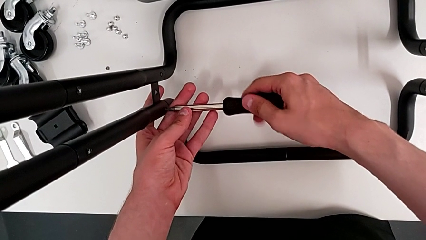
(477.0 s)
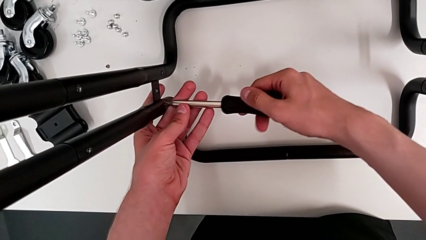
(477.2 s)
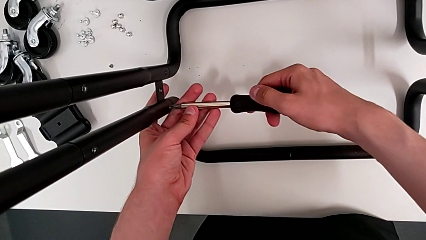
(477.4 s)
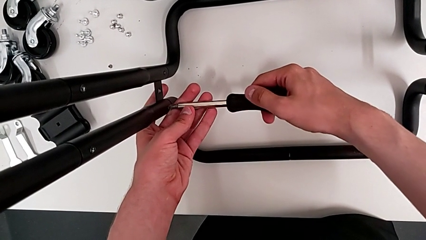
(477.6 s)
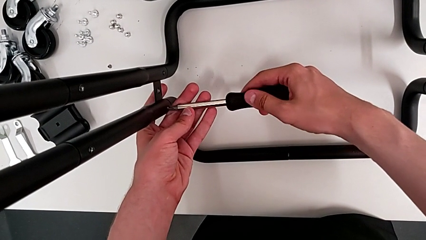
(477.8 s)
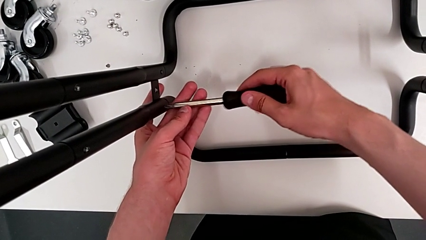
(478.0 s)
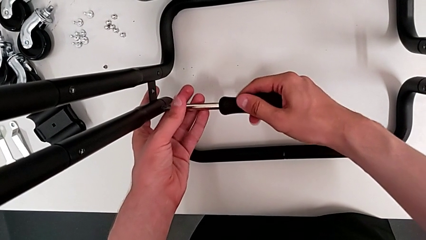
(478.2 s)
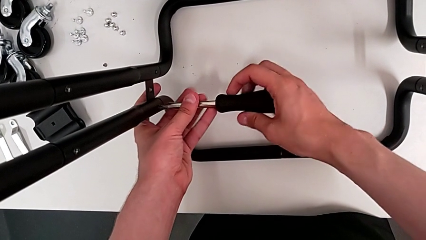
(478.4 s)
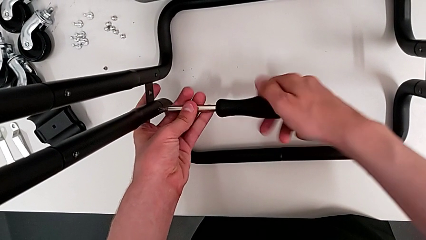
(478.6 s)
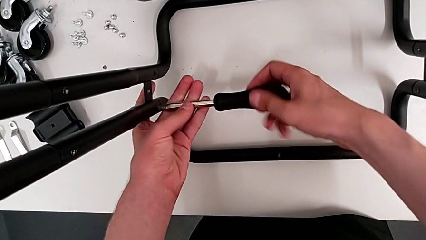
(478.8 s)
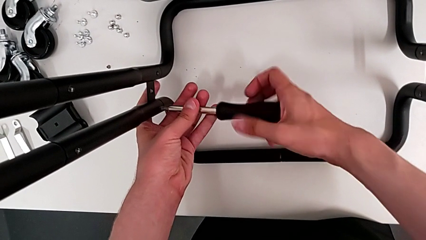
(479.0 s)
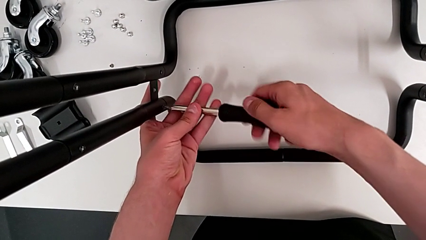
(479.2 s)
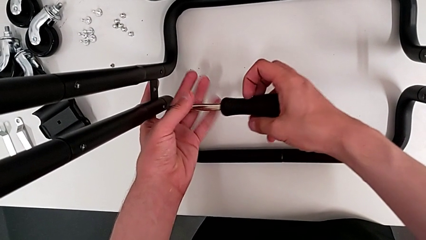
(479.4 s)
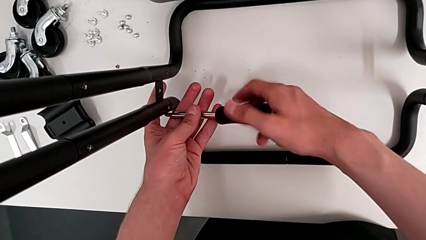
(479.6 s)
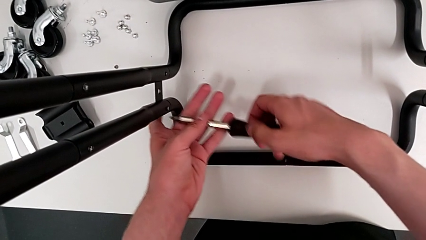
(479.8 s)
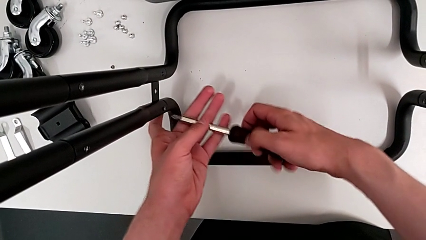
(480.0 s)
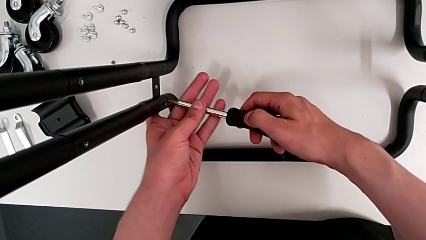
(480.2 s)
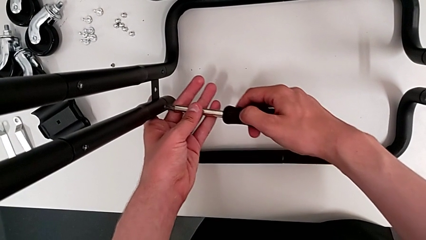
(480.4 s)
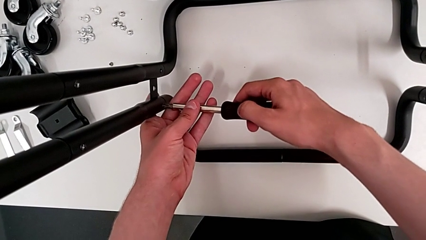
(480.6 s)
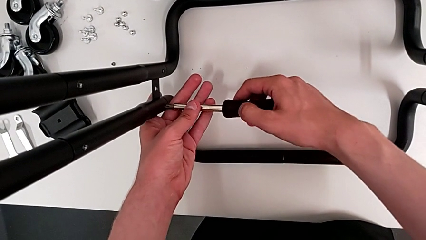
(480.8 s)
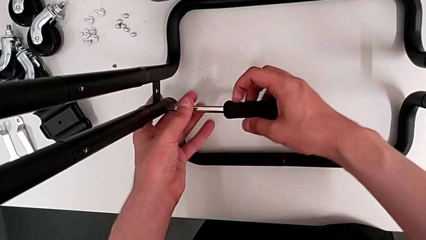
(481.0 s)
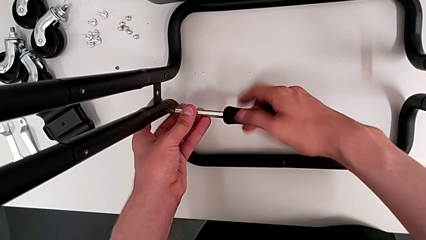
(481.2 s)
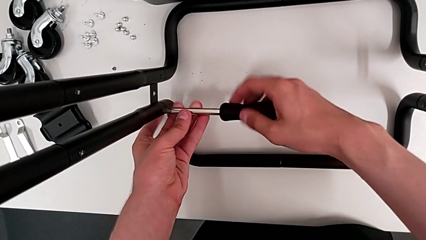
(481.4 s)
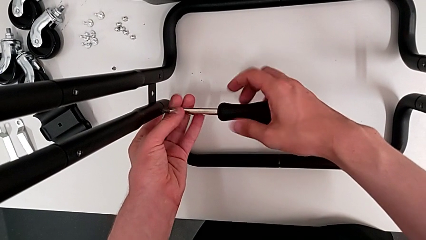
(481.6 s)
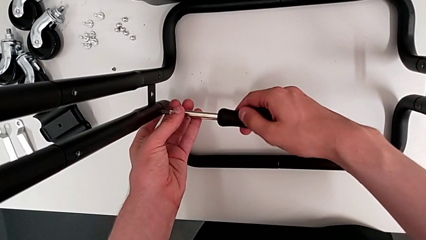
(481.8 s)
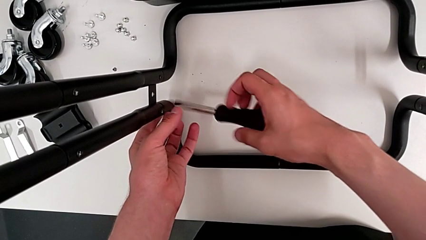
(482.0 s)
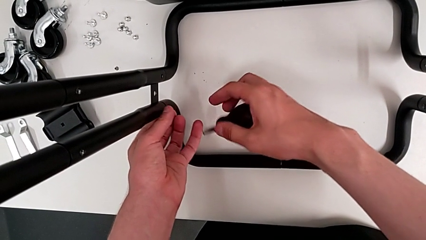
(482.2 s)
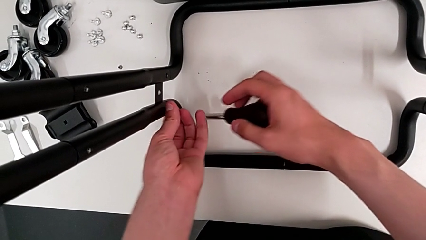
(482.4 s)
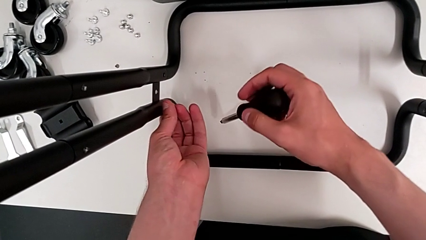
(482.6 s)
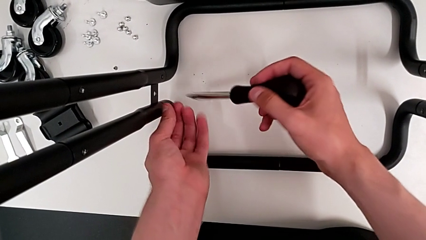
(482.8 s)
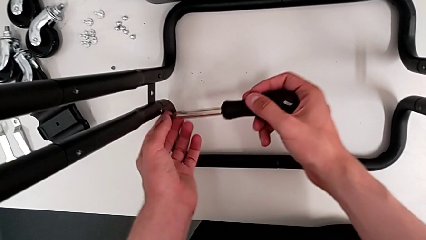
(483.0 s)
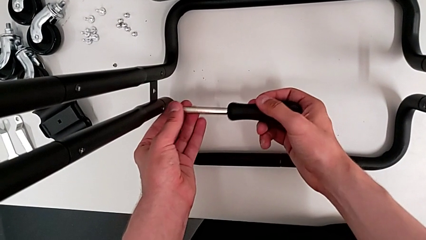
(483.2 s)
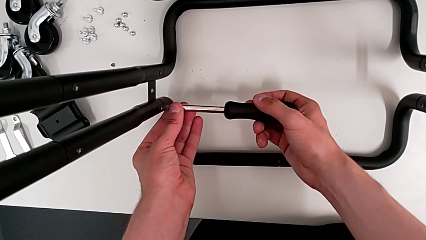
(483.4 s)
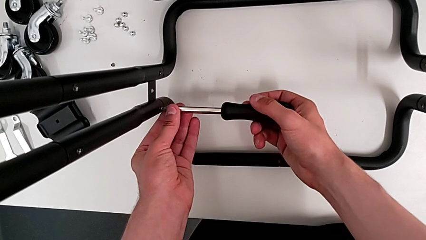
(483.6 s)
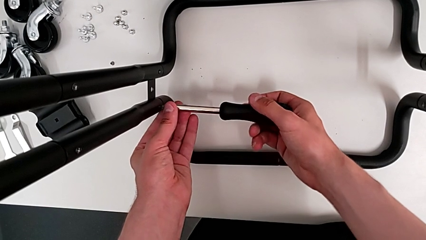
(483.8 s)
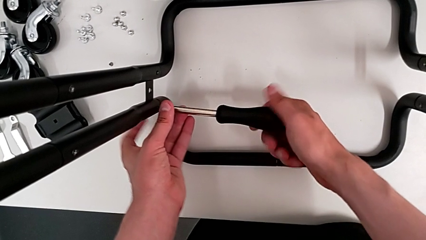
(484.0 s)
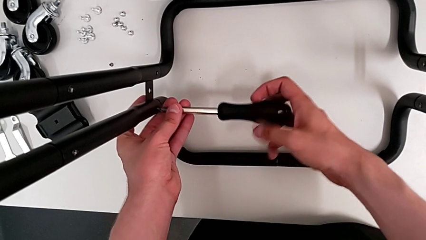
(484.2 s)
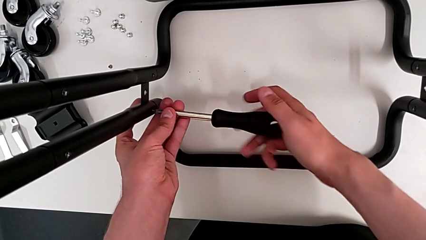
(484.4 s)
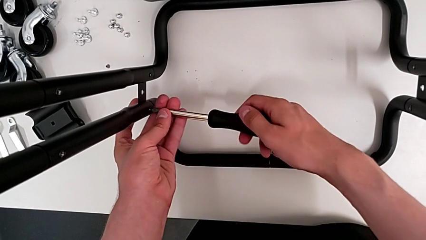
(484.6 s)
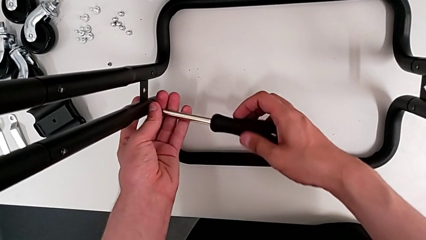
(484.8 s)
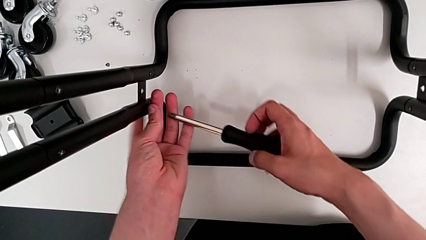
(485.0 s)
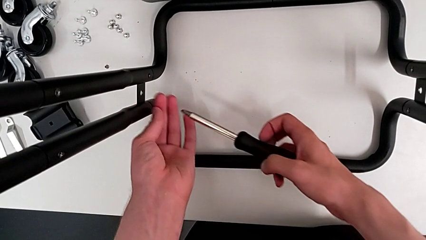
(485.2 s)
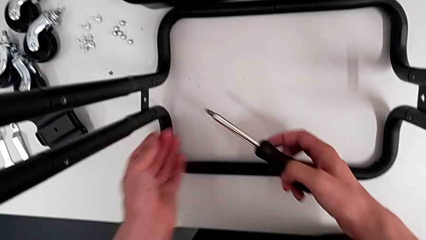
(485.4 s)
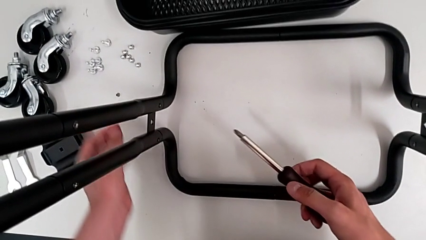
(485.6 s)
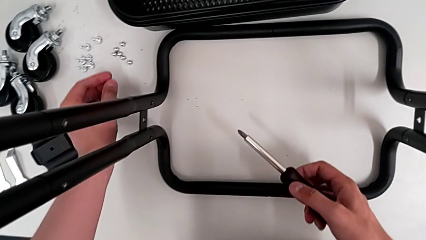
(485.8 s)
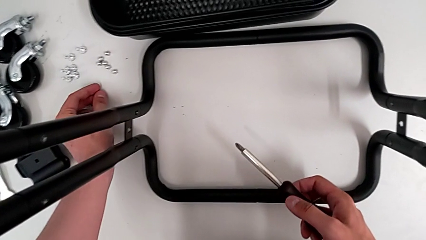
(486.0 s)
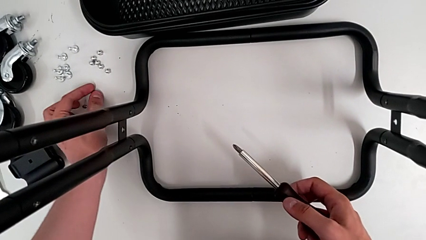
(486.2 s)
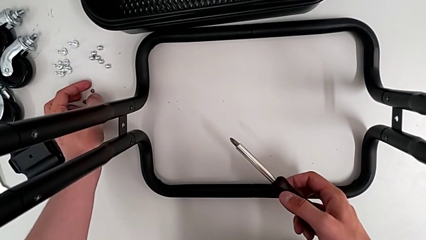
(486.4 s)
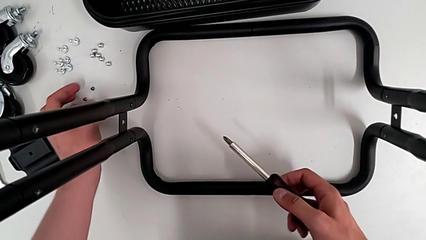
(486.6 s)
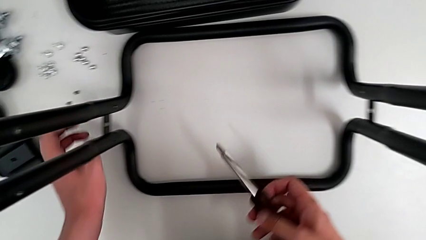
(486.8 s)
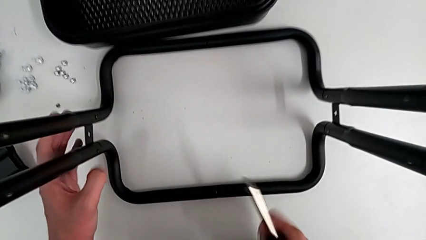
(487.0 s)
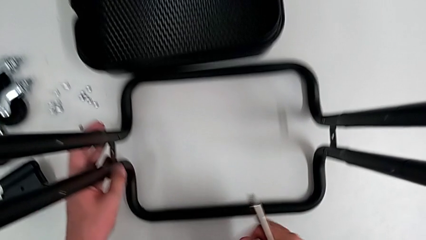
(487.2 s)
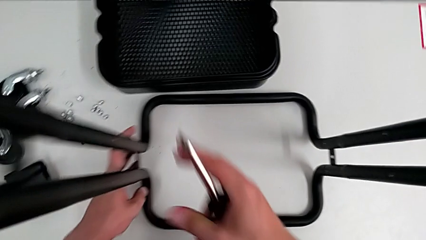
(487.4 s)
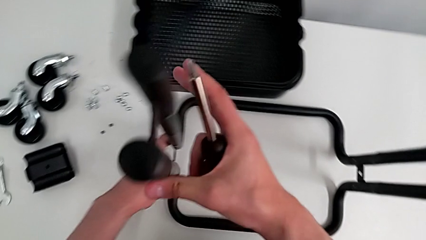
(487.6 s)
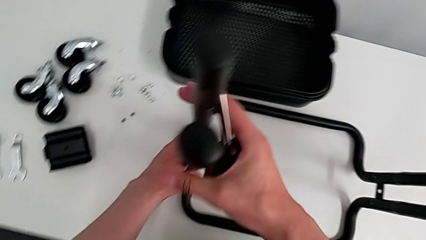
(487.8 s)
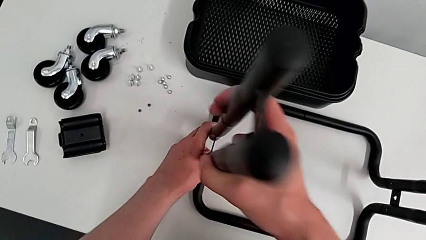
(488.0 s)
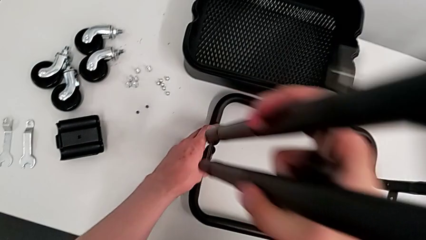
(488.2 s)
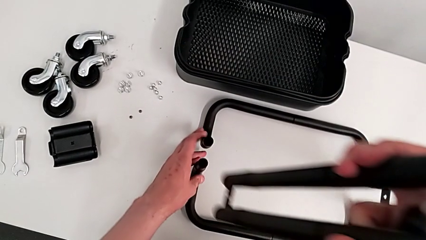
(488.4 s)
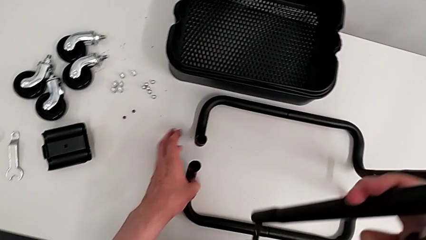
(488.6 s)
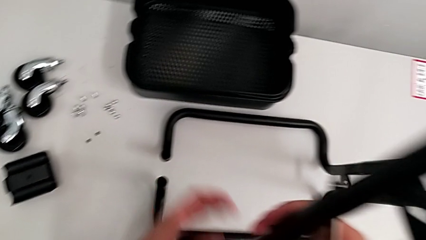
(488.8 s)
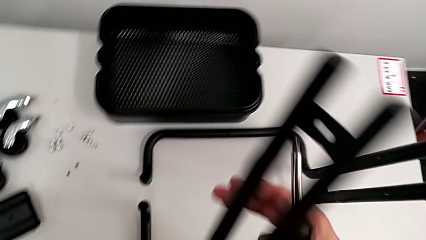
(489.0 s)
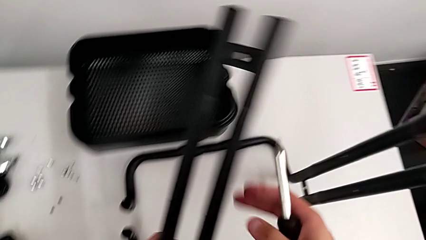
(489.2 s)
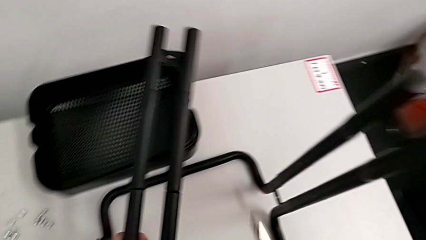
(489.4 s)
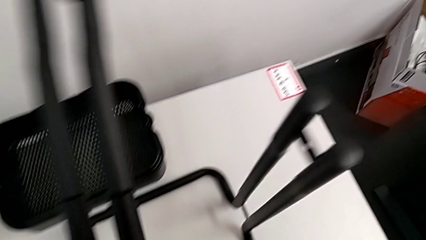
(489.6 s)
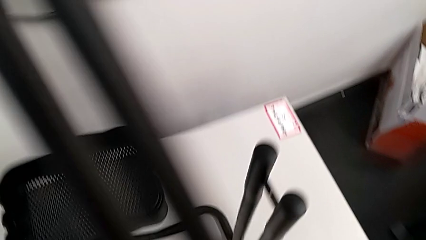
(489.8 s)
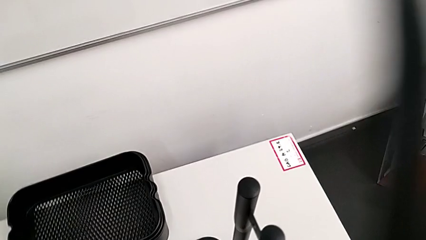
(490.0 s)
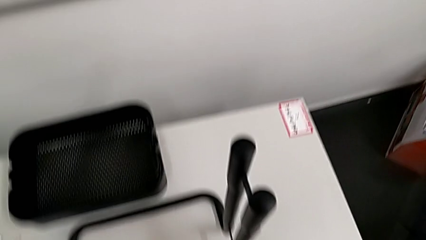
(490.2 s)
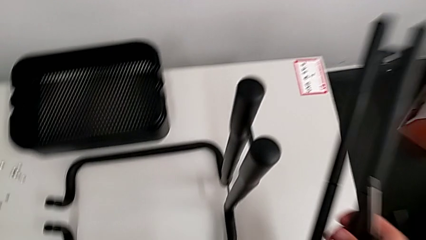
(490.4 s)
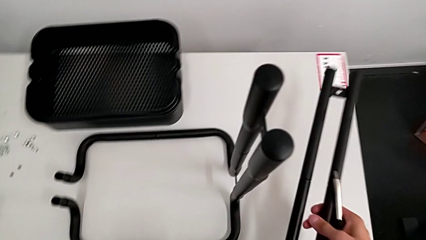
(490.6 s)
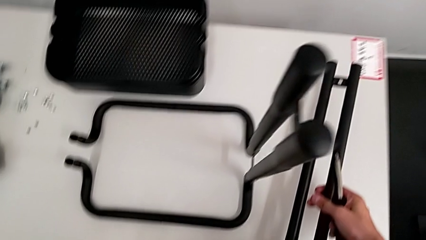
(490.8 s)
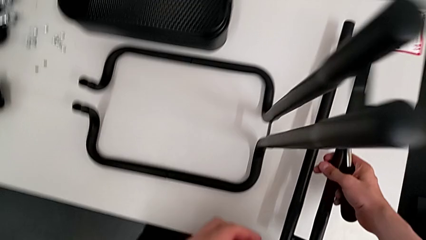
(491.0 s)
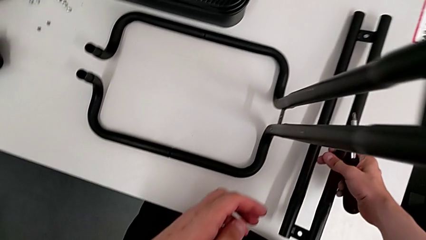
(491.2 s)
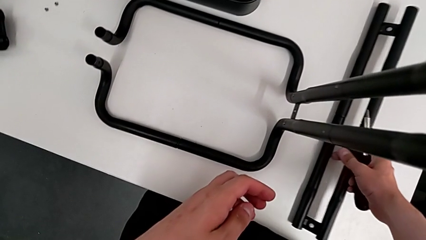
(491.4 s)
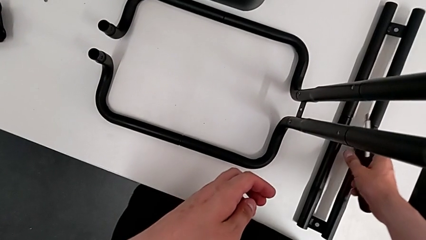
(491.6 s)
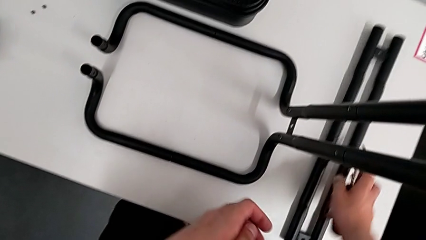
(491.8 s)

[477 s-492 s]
The camera wearer is disassembling the first side bar of the shelf frame. They keep unscrewing the second leg, grab it, drop it, grab the leg and drop the first leg.

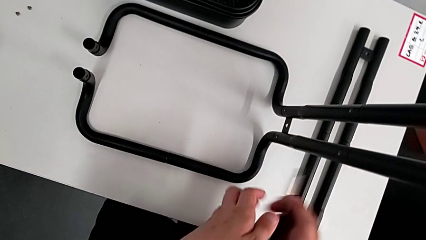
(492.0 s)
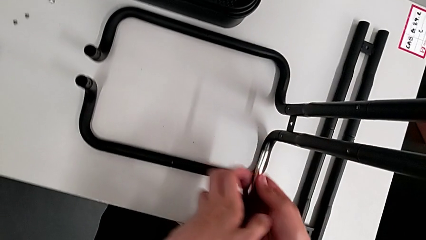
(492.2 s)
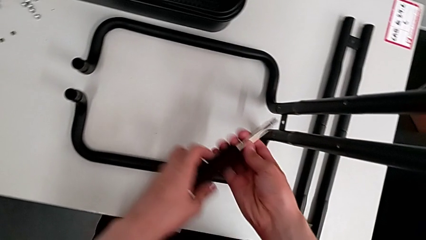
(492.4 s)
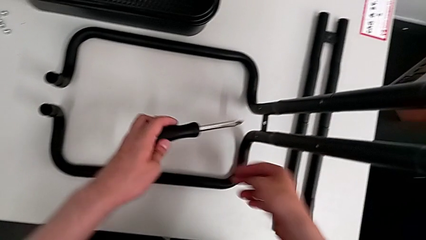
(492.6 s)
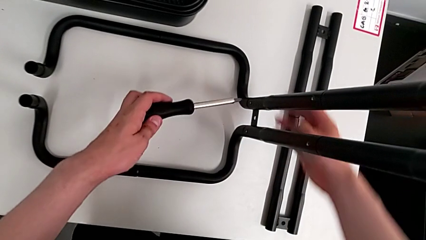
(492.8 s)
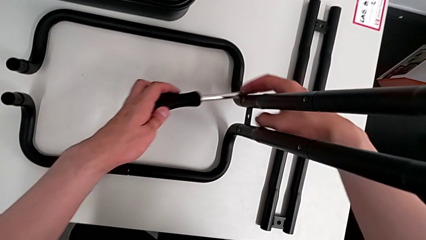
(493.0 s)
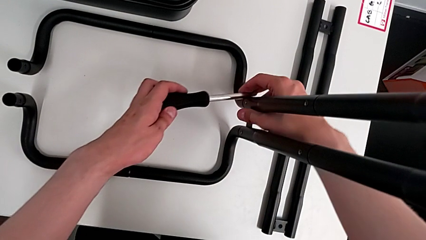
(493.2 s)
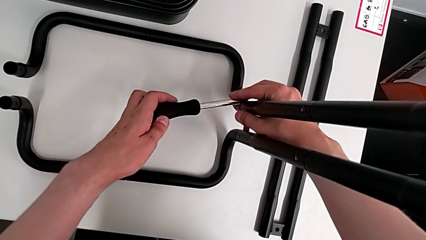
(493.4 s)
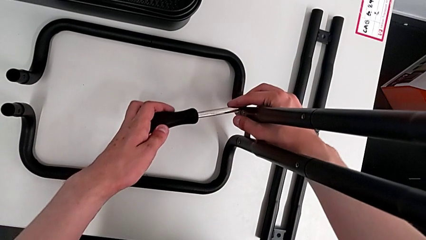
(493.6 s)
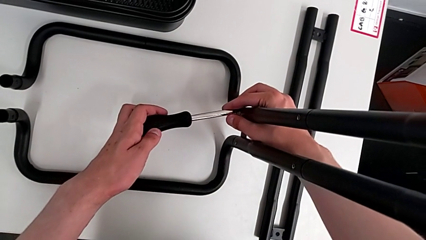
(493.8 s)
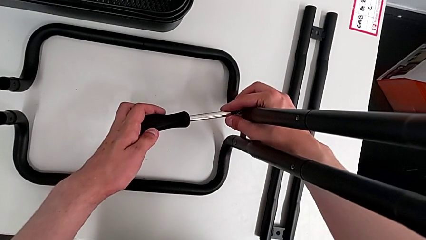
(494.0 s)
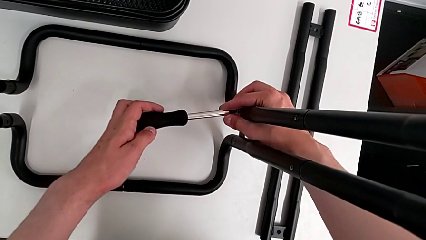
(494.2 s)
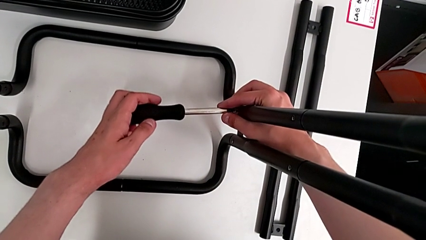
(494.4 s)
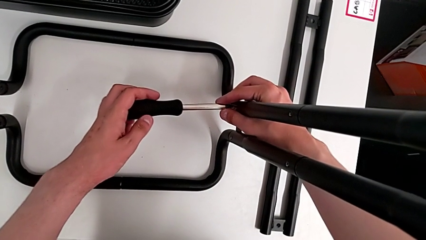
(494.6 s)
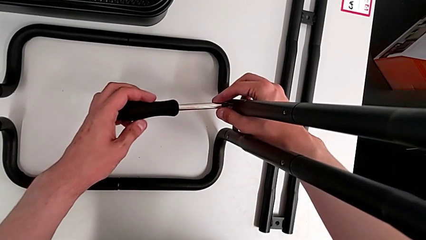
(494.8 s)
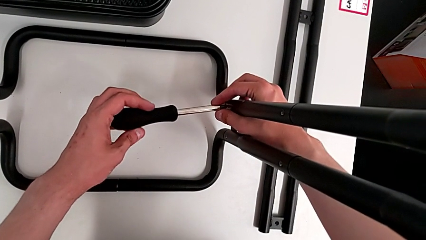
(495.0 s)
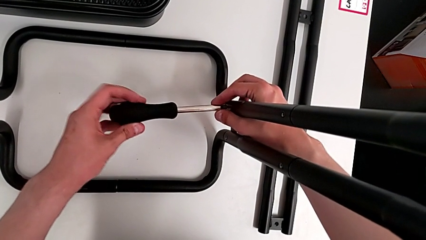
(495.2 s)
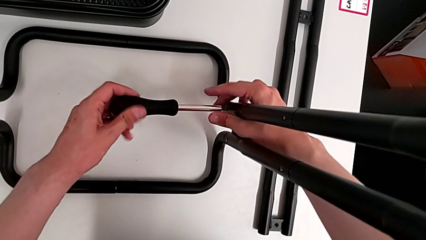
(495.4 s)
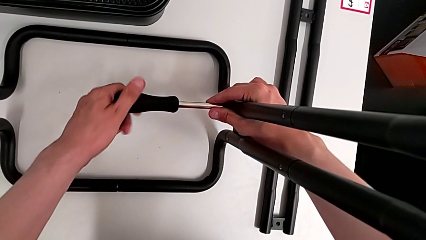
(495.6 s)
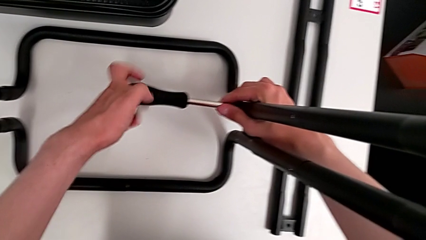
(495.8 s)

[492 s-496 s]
The camera wearer is disassembling the second side bar of the shelf's frame. They approach the second leg, insert the third screwdriver and begin to unscrew the third leg.
